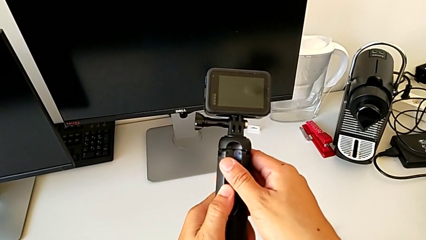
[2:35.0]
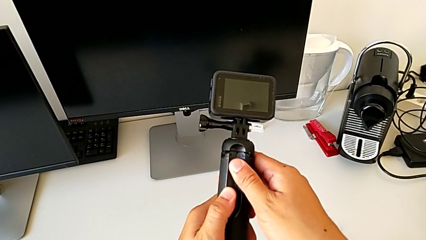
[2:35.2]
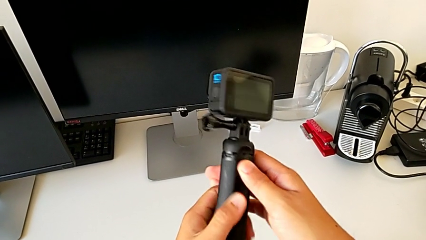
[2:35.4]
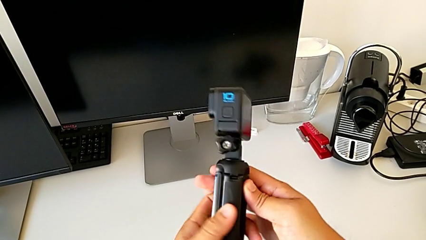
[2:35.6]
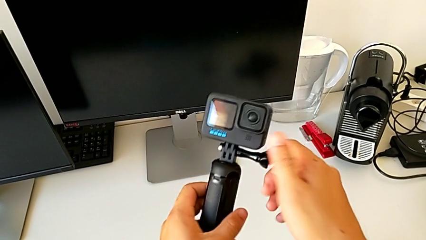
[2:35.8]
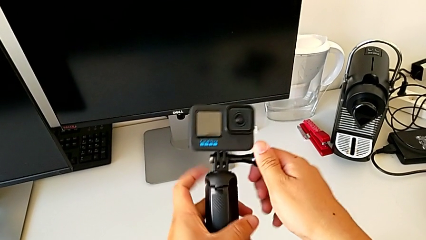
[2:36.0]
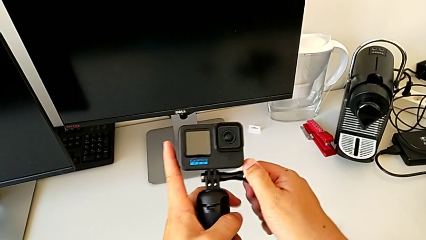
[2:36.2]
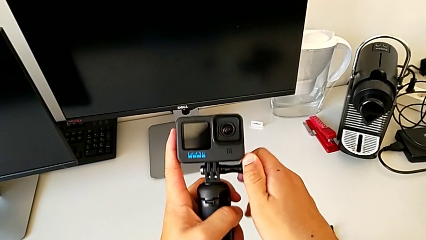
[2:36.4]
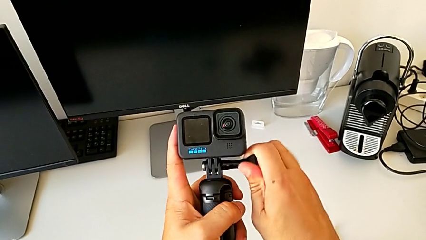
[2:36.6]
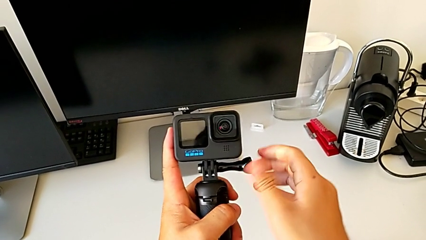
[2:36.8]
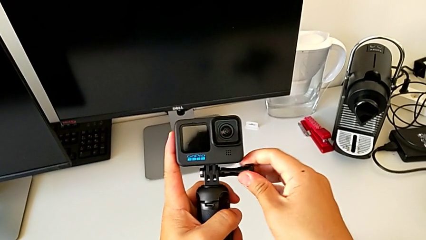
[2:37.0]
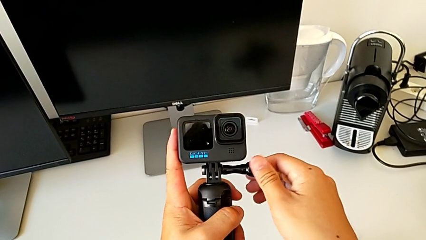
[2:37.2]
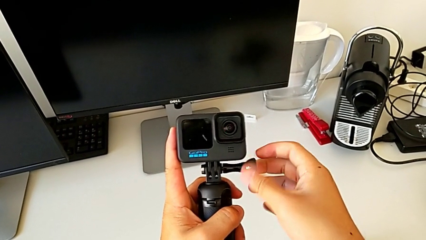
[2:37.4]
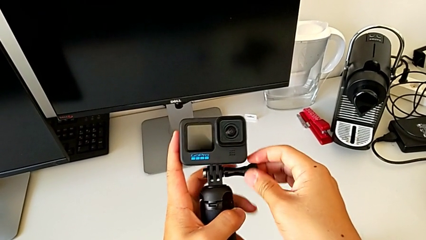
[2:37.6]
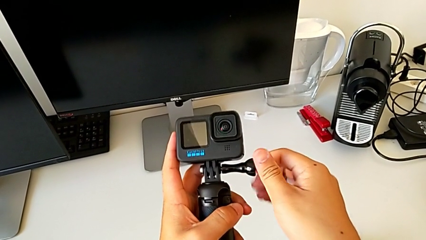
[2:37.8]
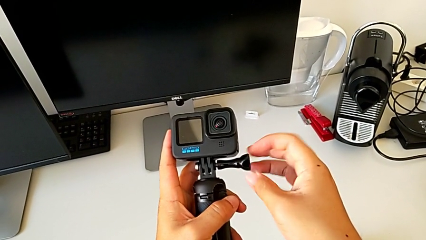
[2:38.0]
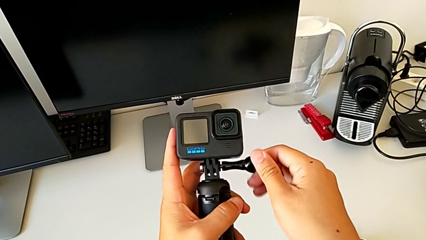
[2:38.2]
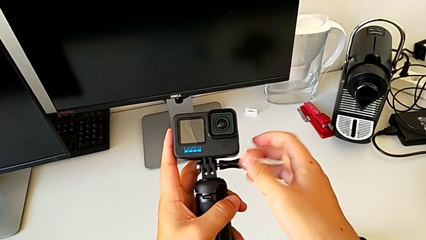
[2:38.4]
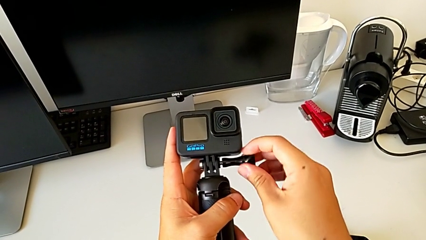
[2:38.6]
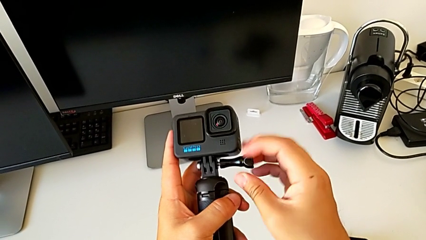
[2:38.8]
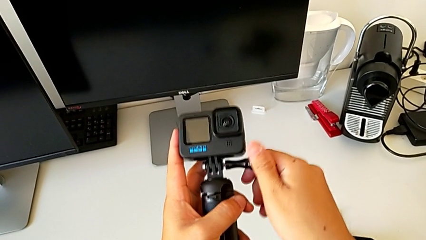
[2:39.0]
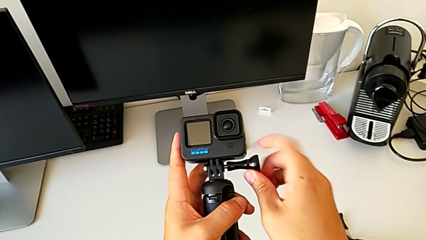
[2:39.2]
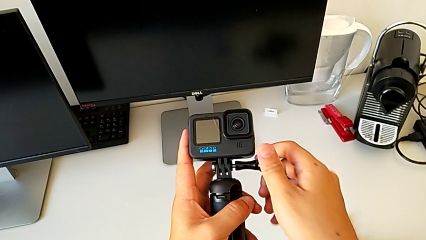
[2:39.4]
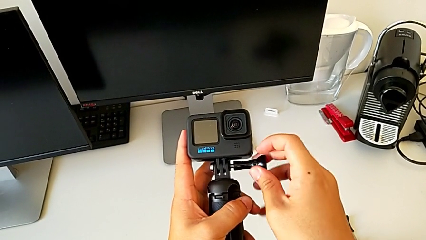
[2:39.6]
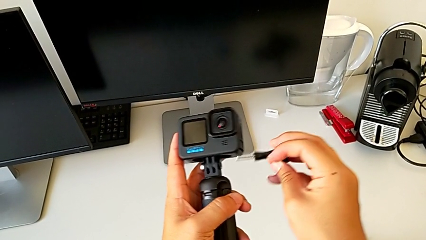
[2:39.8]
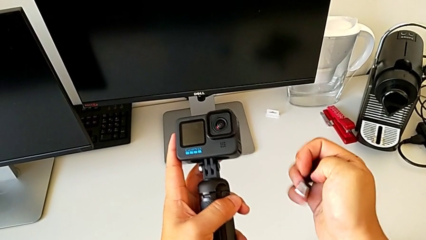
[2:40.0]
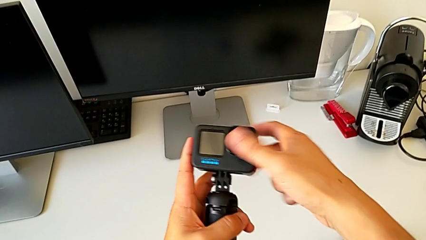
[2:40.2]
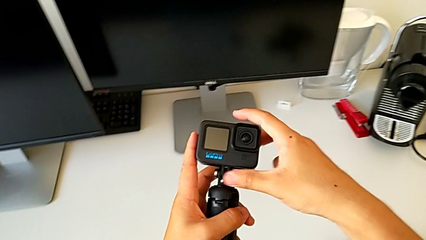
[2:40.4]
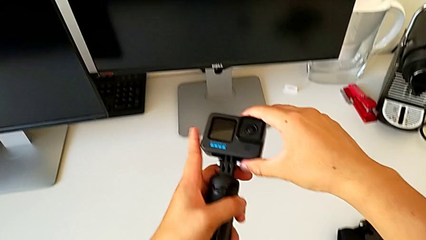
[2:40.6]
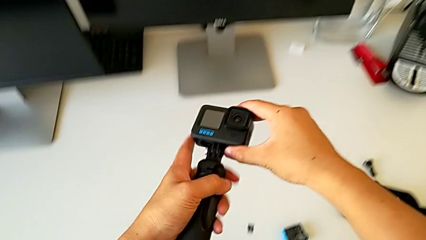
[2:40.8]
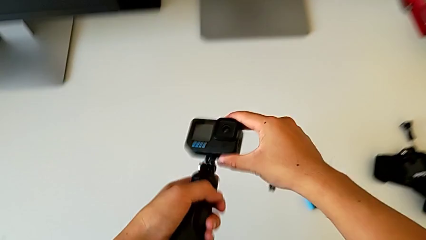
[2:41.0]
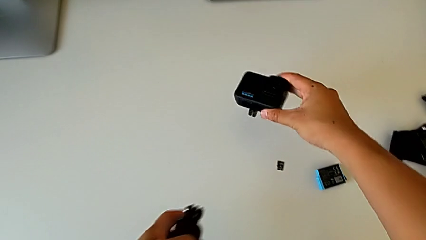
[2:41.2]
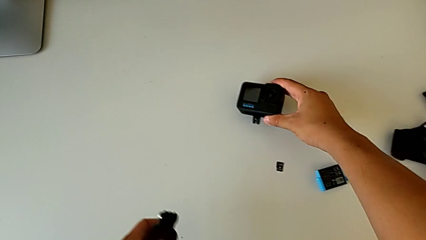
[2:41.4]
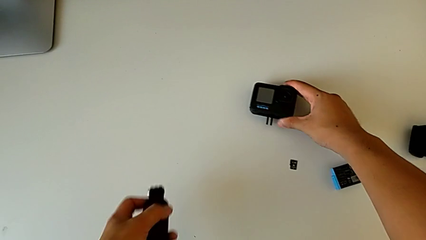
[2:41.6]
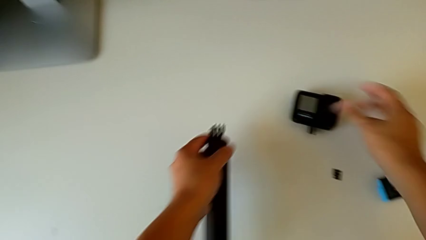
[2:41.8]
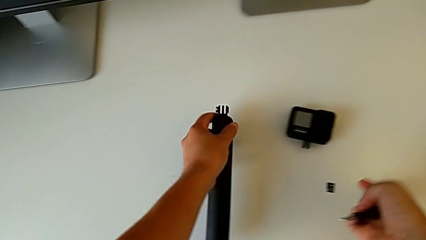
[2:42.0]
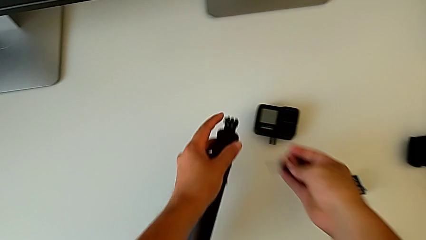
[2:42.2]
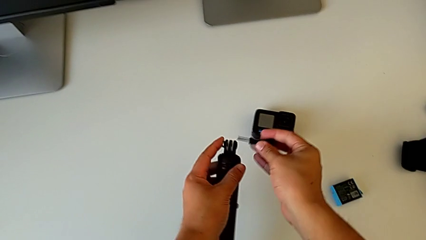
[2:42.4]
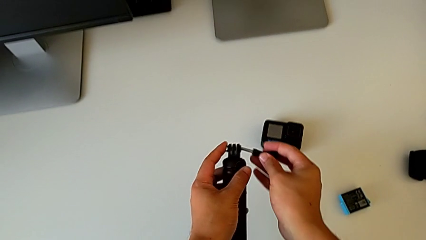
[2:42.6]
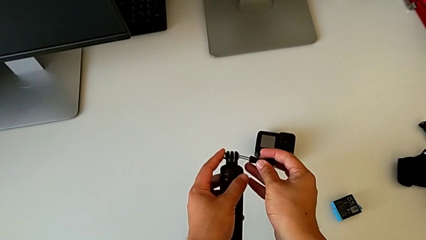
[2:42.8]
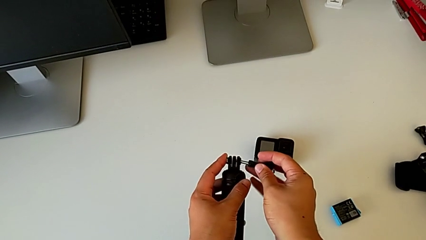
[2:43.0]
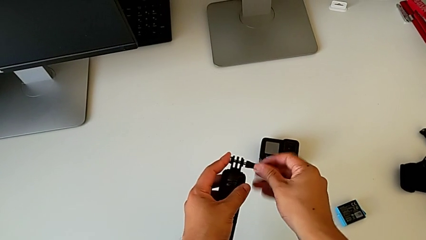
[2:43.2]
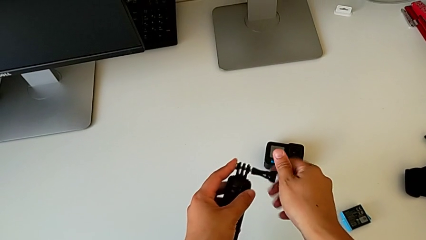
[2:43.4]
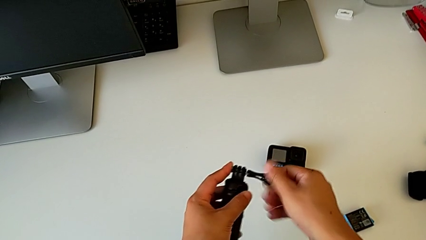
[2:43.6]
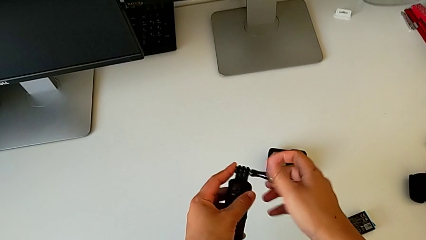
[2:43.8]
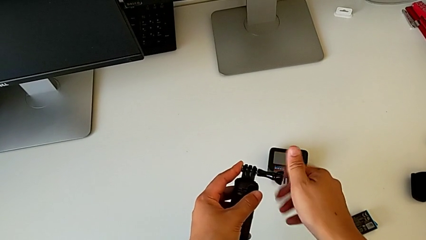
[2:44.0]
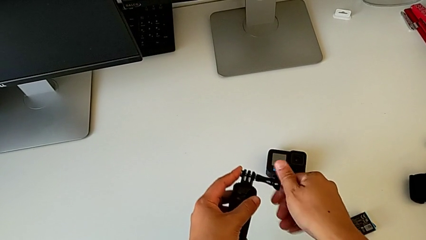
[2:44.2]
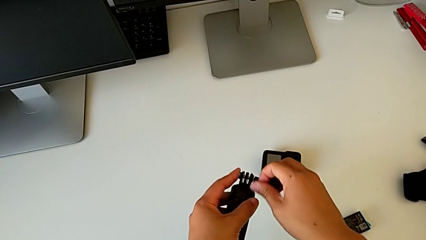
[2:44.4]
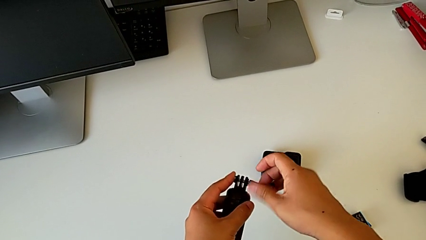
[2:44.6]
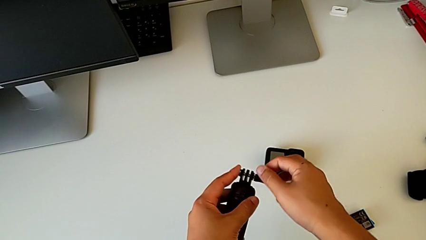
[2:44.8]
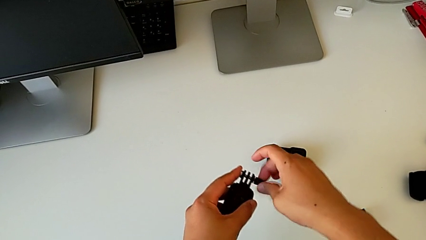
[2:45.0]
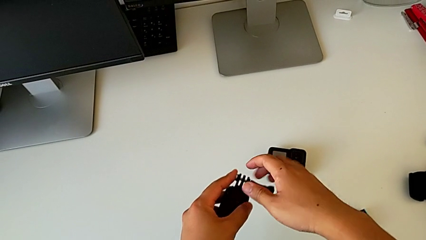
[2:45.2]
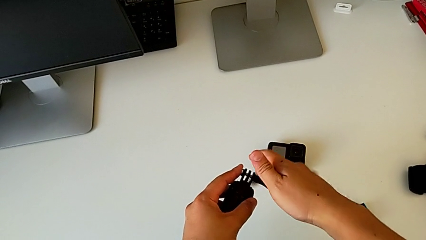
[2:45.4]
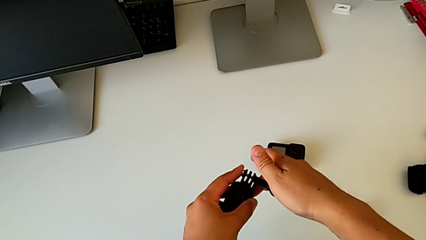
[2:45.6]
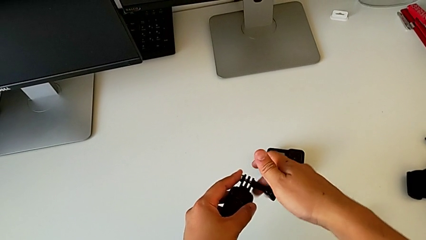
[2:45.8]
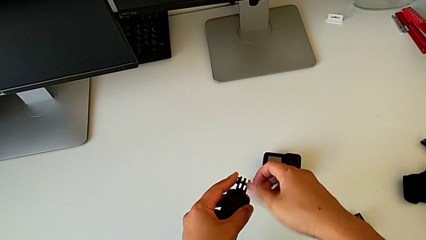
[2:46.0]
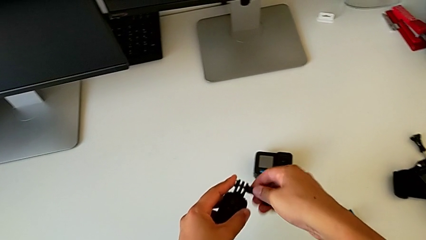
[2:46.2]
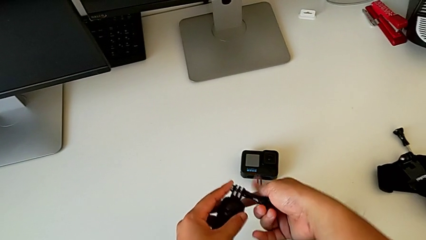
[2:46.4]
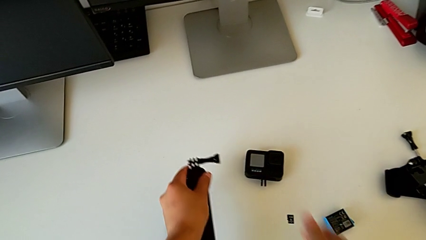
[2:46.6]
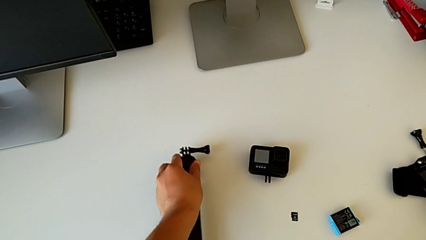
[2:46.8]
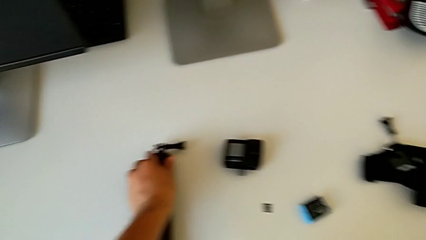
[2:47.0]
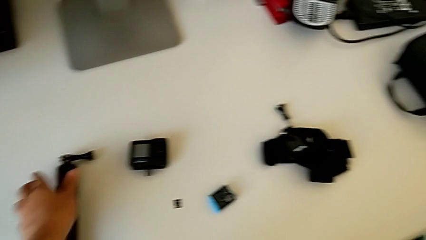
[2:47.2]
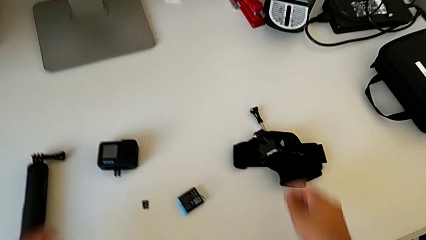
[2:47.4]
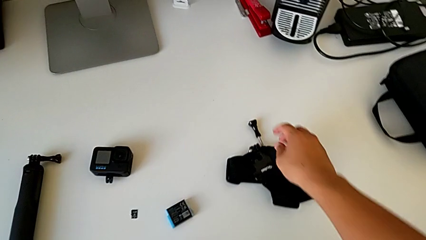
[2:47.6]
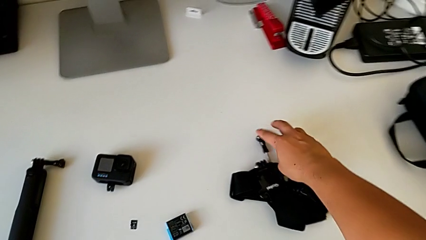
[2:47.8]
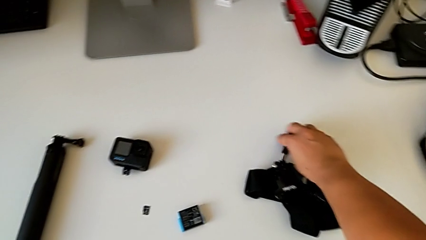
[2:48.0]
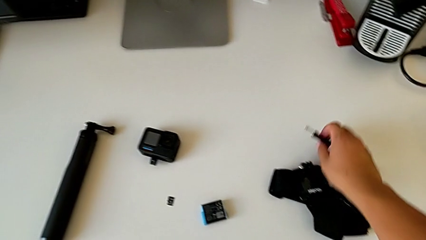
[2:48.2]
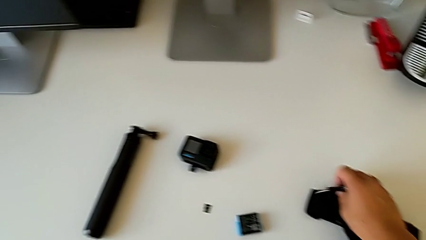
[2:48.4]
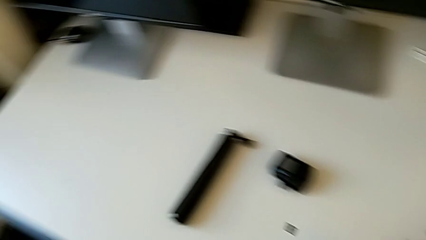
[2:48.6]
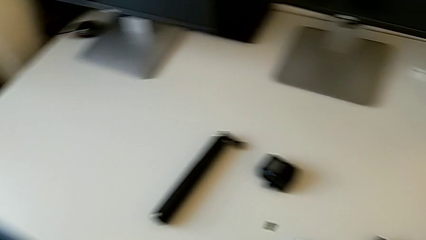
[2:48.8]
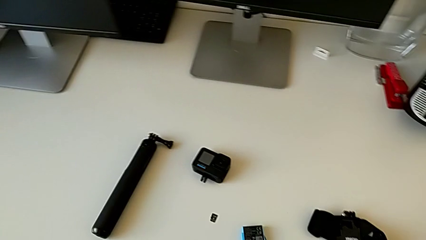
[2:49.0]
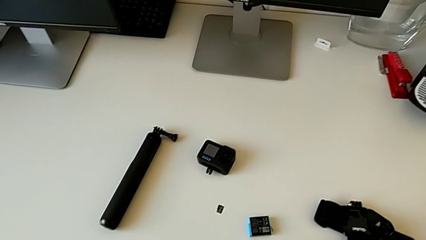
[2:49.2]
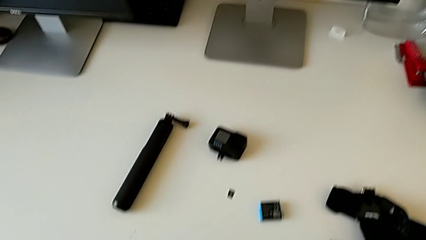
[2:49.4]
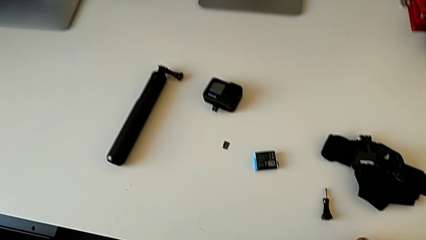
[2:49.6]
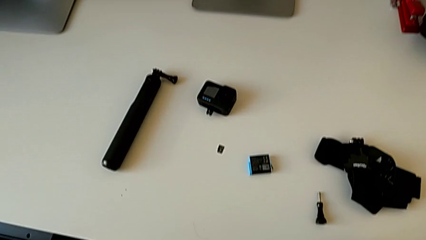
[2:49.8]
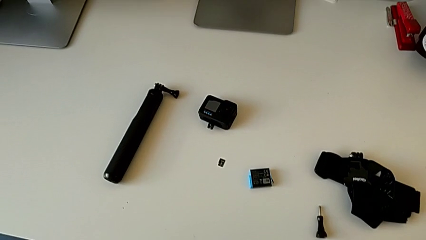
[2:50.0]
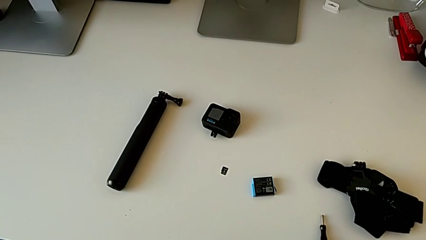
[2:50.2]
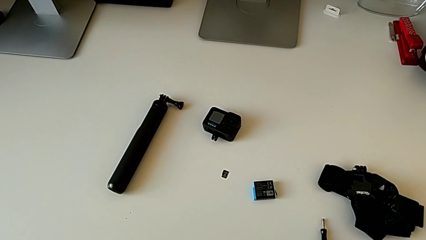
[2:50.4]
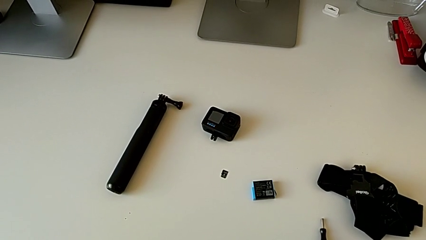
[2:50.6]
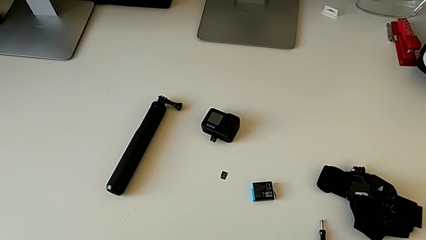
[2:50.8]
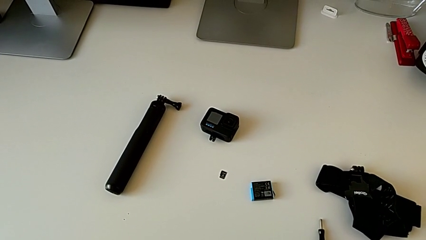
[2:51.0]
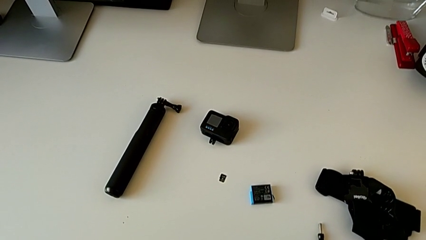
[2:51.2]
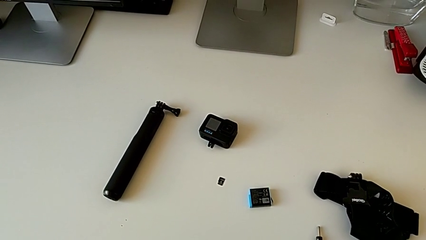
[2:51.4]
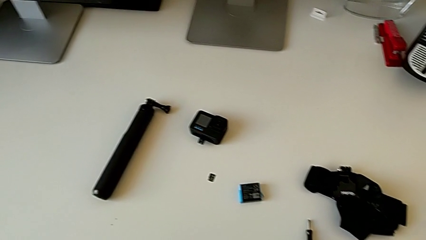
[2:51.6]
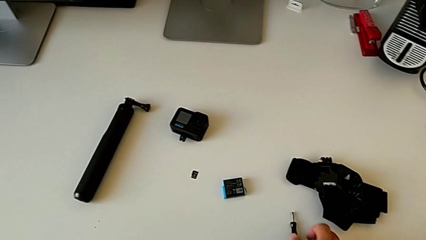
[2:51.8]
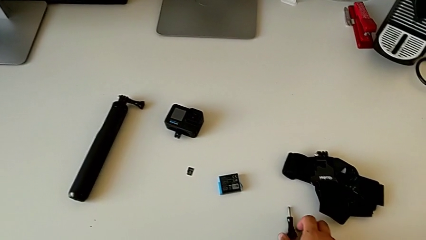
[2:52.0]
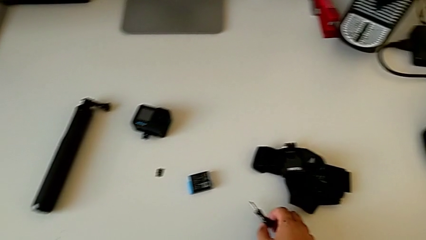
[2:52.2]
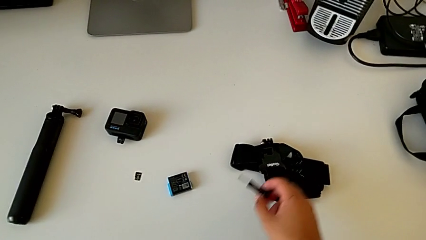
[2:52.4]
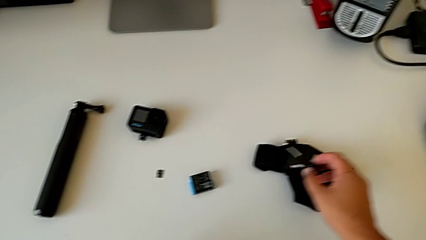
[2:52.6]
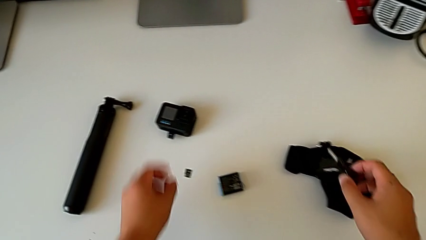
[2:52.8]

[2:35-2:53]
The camera wearer is withdrawing the handheld grip from the GoPro. They rotate the GoPro, grab the screw, unscrew it, withdraw it, insert it, screw it, place the handheld grip, grab the screw, drop it and grab it.
